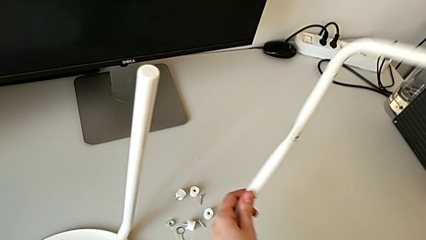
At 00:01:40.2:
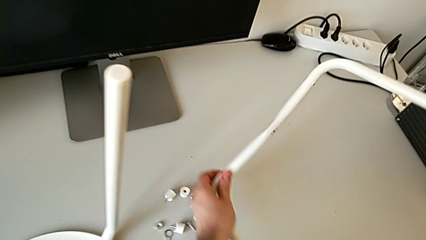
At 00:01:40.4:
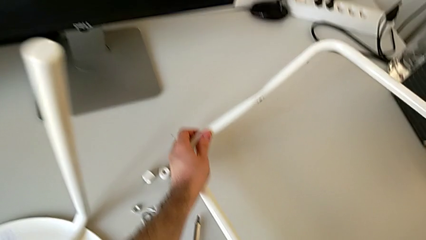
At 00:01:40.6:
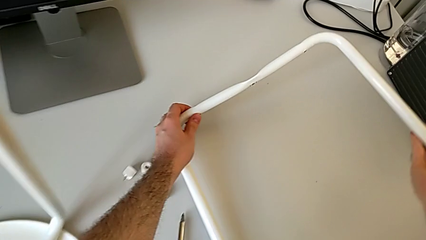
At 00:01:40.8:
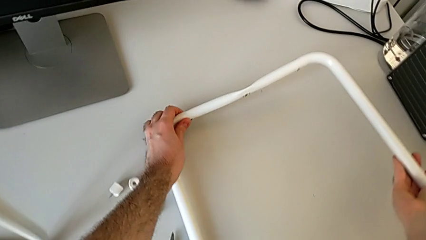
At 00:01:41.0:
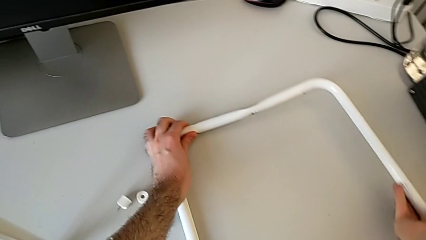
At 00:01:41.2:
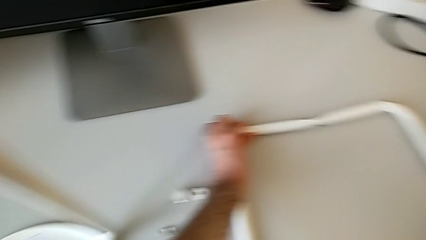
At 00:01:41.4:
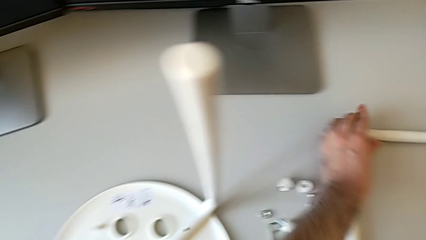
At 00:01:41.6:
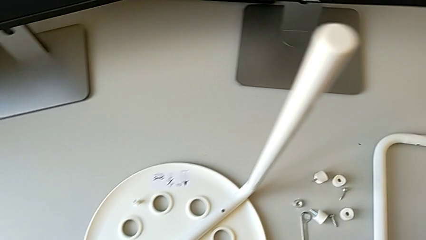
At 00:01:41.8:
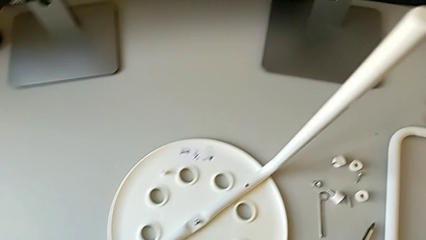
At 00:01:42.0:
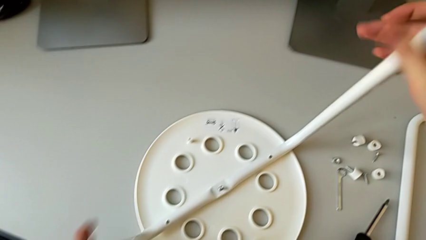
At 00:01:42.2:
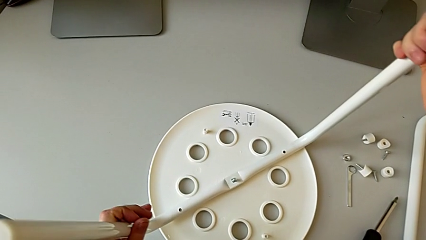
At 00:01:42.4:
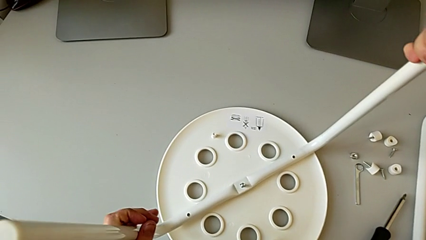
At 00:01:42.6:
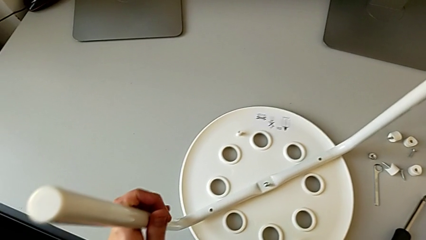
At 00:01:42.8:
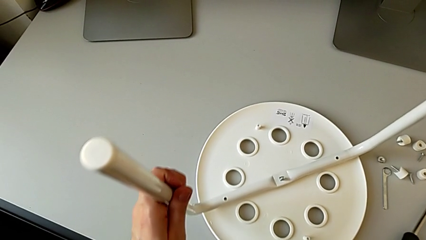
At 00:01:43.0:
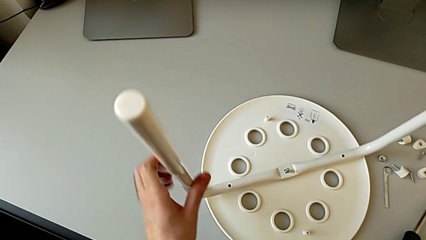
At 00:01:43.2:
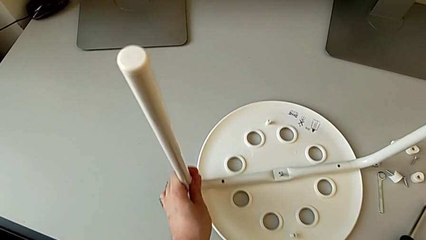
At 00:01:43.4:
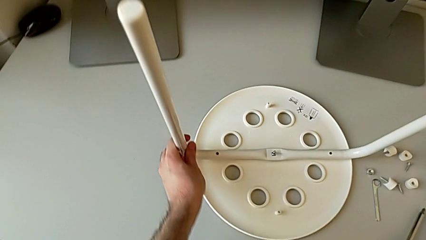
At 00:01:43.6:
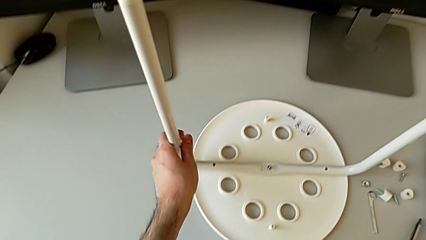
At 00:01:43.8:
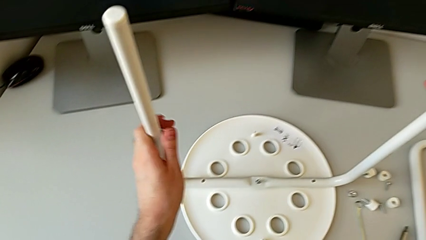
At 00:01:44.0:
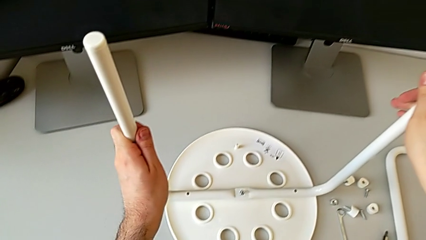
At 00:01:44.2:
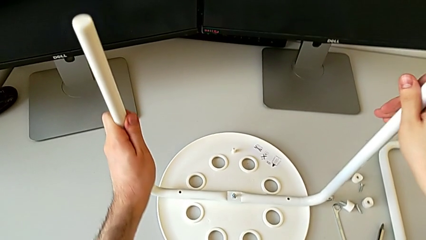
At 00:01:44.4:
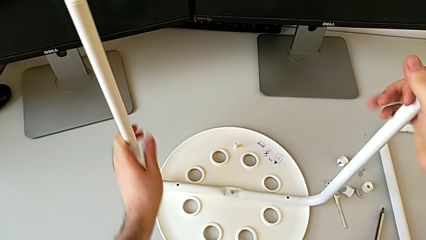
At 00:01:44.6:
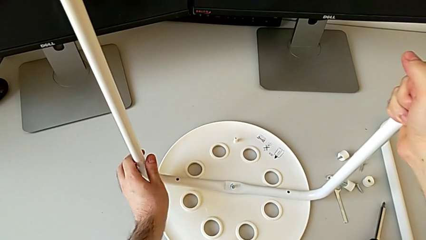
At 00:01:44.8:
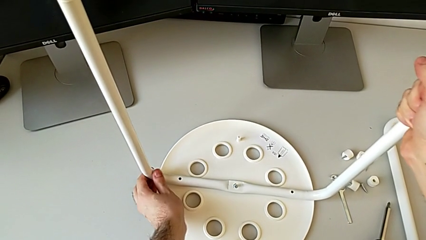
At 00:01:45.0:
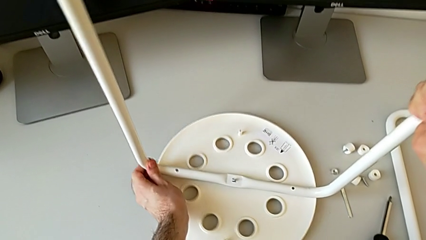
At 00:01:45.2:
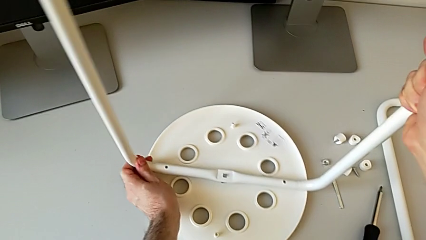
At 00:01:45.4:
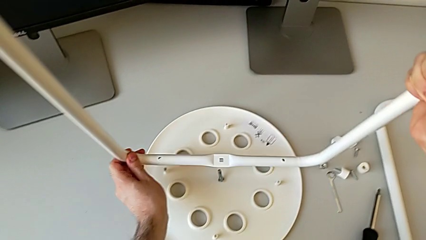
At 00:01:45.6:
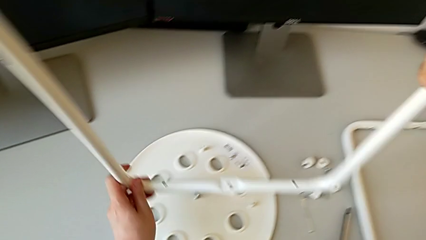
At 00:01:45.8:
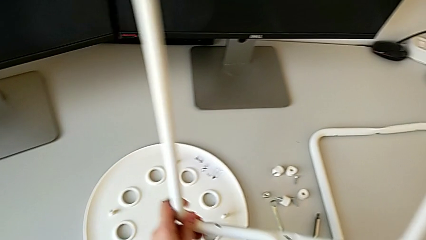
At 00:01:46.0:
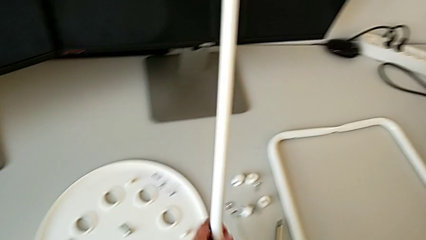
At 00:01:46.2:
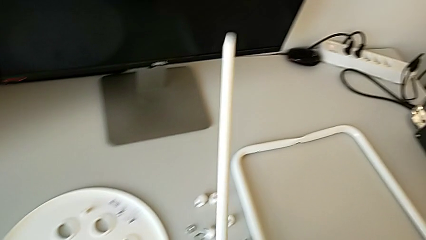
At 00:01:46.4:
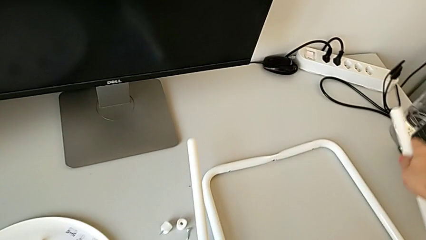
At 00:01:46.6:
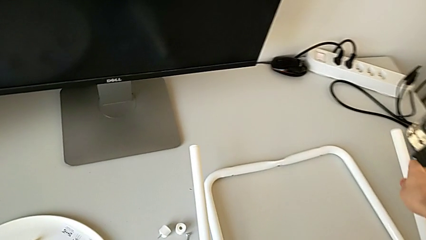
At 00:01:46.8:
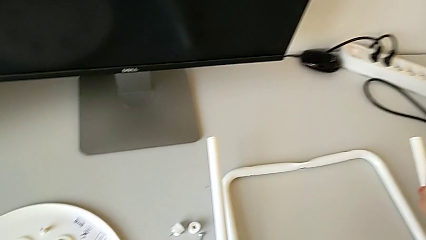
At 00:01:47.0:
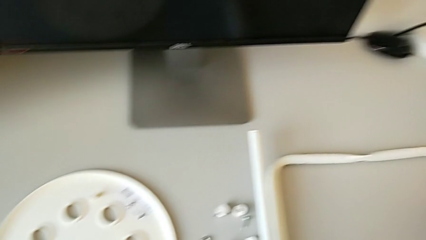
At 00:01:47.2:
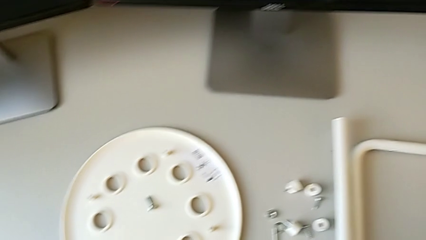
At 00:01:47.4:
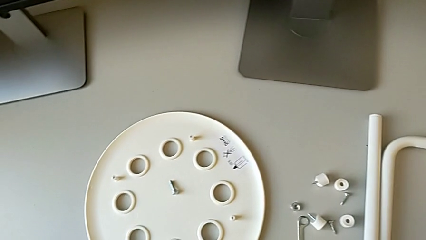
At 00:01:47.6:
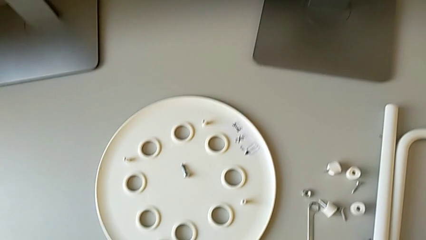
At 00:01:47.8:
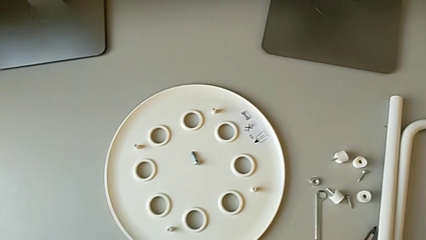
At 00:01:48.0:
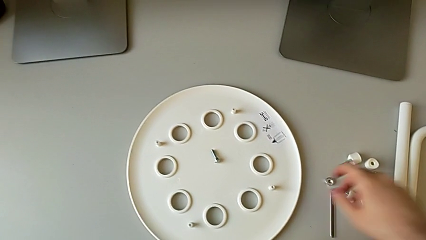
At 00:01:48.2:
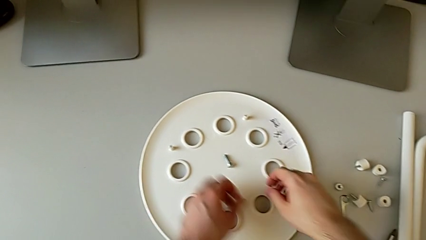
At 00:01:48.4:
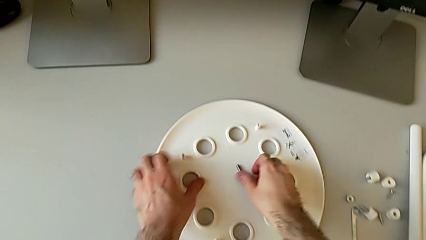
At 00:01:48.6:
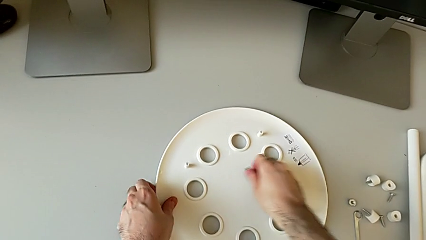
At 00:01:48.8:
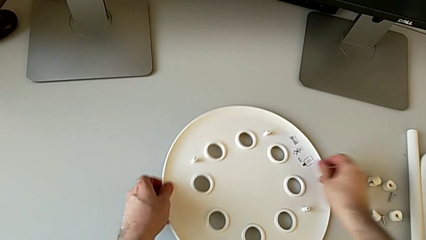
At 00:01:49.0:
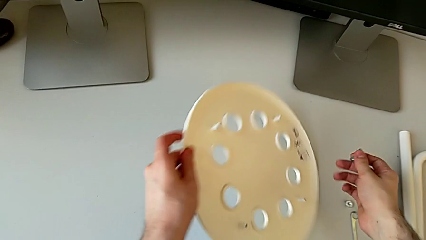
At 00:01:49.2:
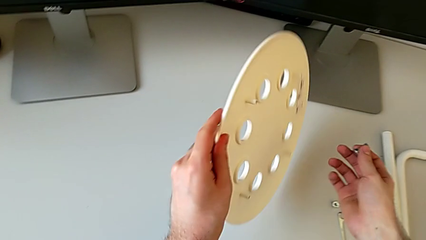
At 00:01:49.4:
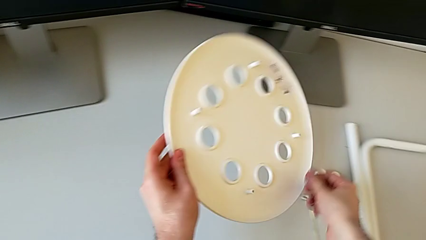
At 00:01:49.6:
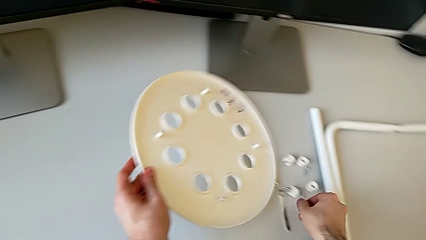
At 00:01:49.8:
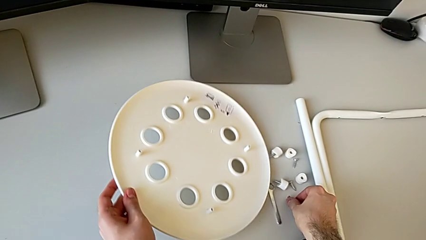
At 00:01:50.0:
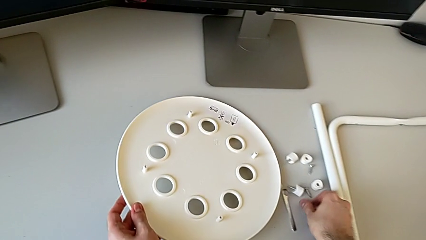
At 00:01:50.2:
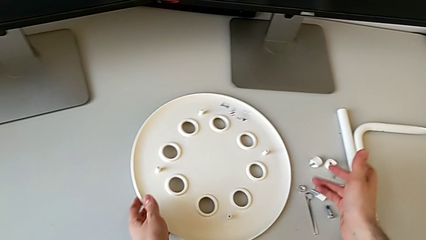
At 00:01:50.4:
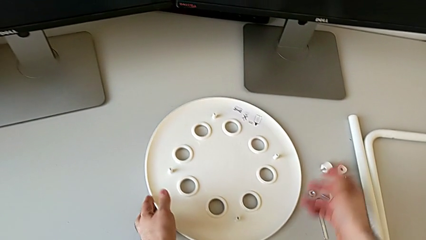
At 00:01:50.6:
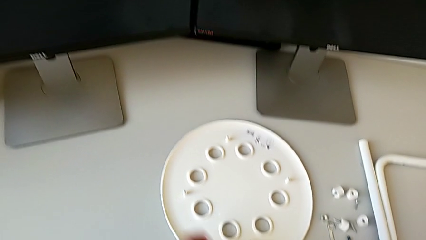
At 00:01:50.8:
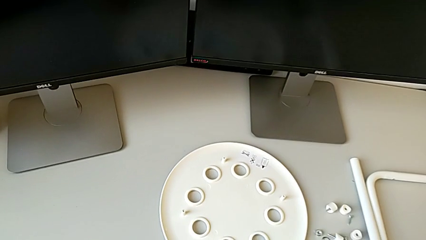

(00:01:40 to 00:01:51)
The camera wearer is disassembling the legs from the seat of the stool. They place the first leg, grab the second leg, slide the stool, disassemble the second leg, lift the leg, place the second leg, grab the screw, grab the seat and place it.
